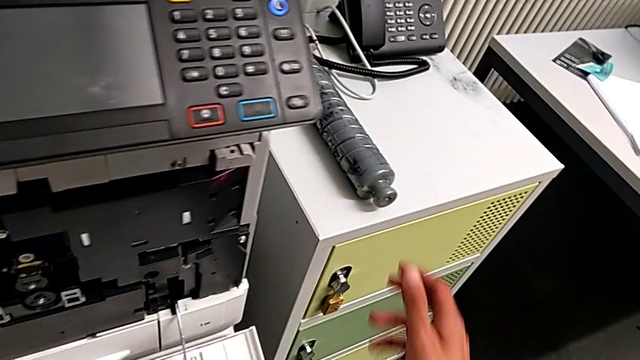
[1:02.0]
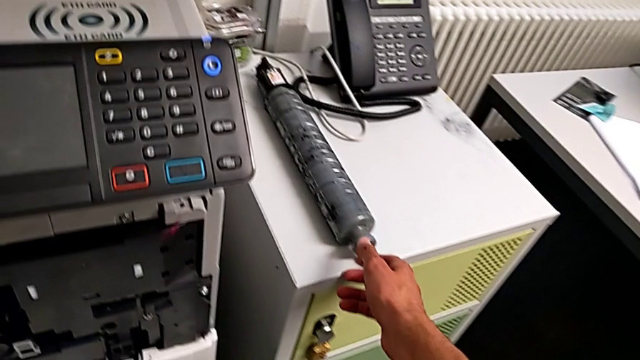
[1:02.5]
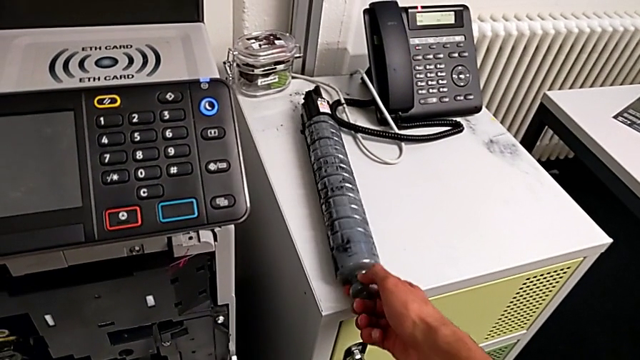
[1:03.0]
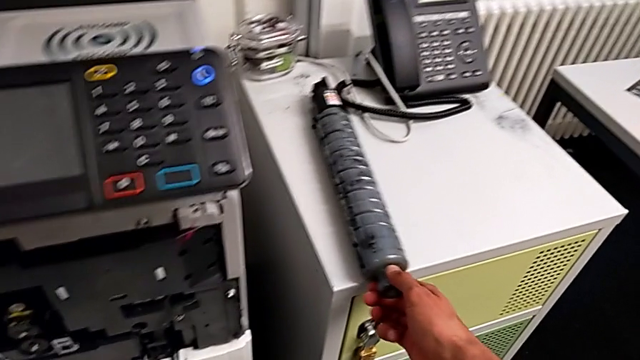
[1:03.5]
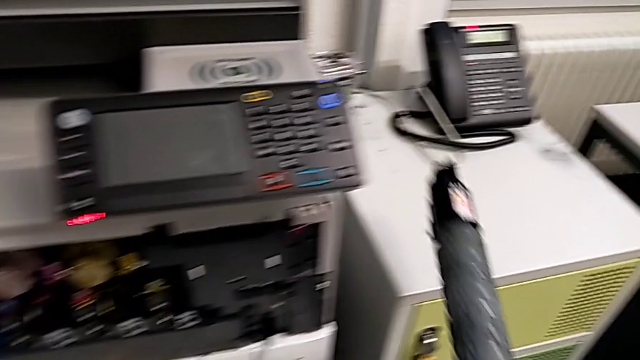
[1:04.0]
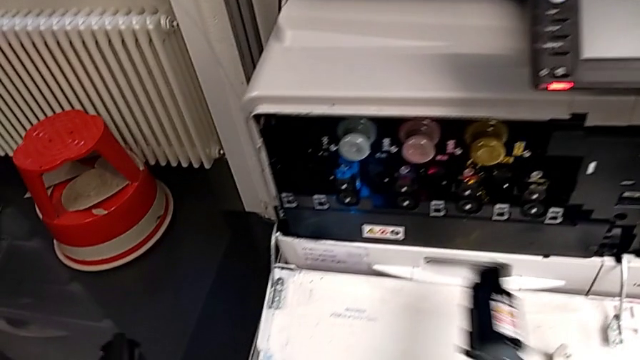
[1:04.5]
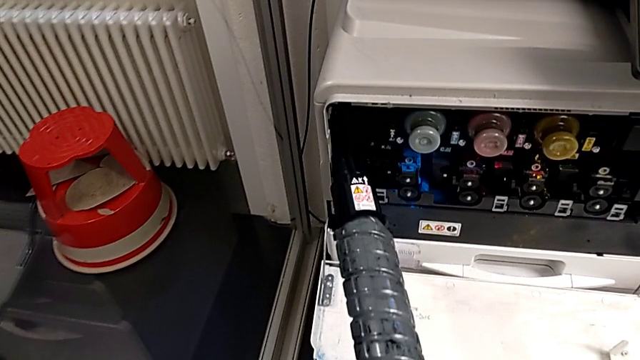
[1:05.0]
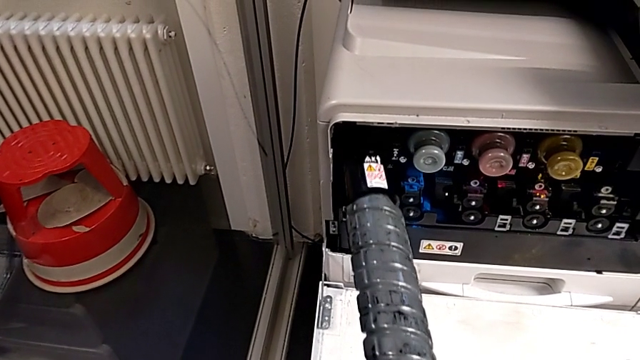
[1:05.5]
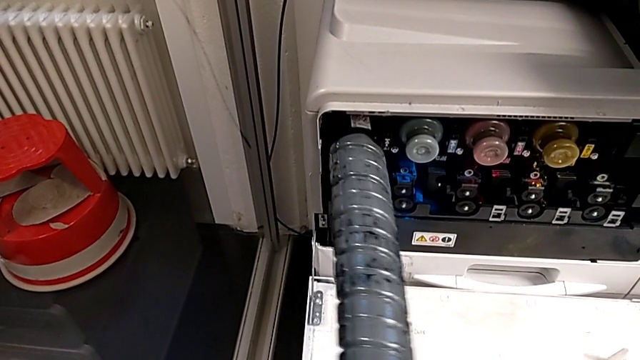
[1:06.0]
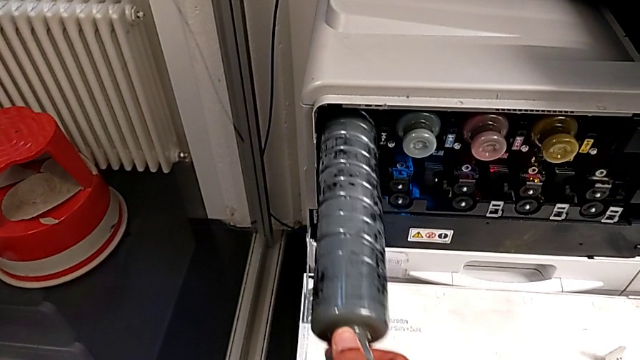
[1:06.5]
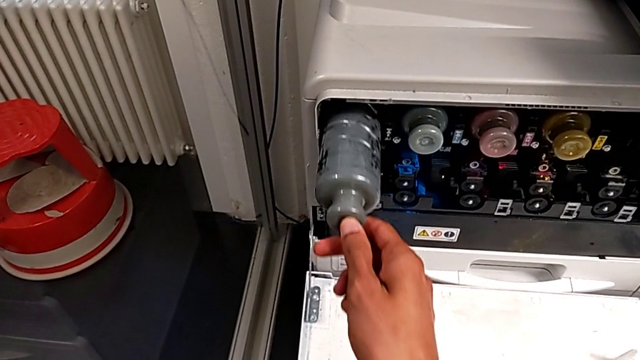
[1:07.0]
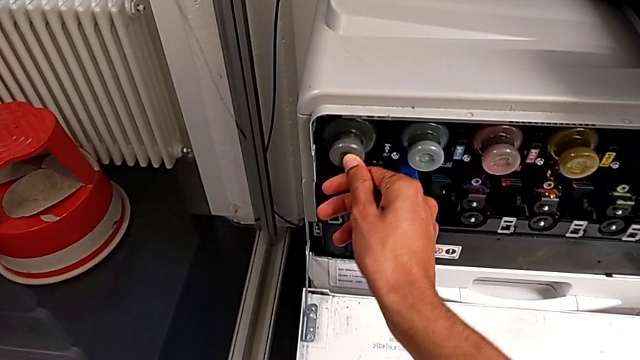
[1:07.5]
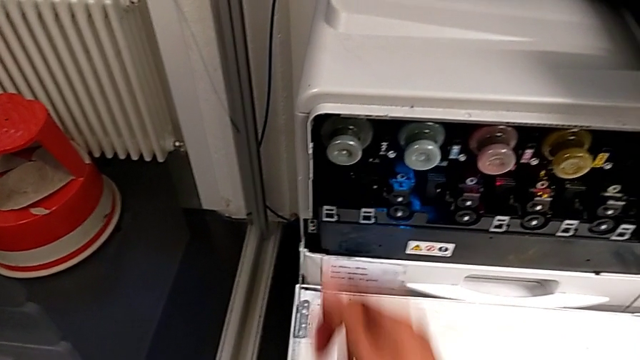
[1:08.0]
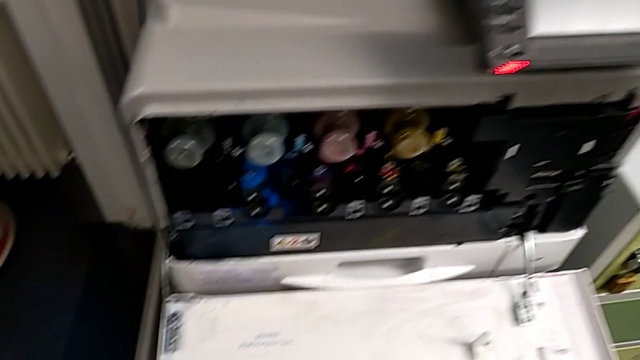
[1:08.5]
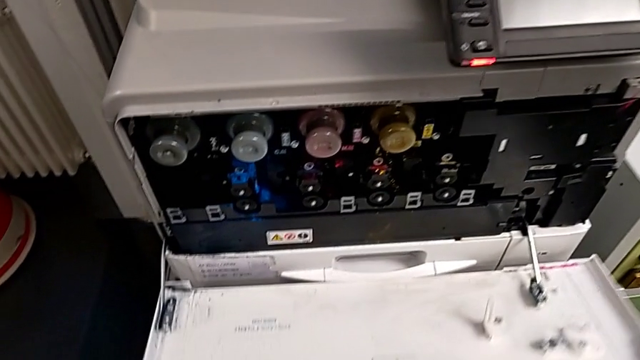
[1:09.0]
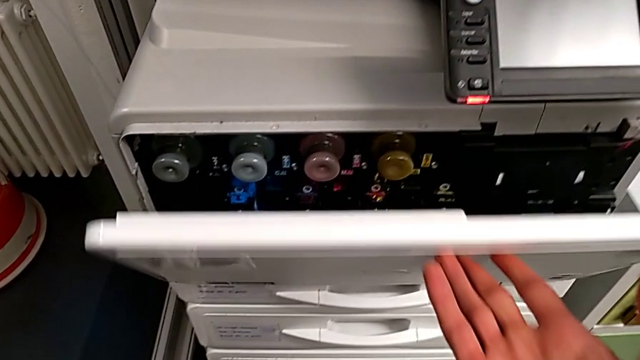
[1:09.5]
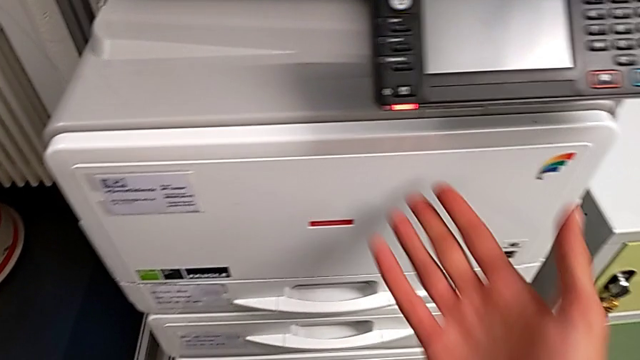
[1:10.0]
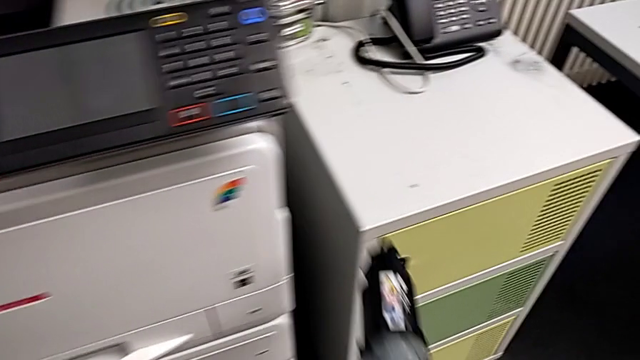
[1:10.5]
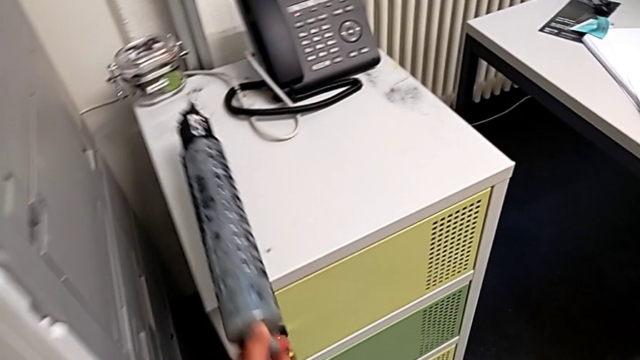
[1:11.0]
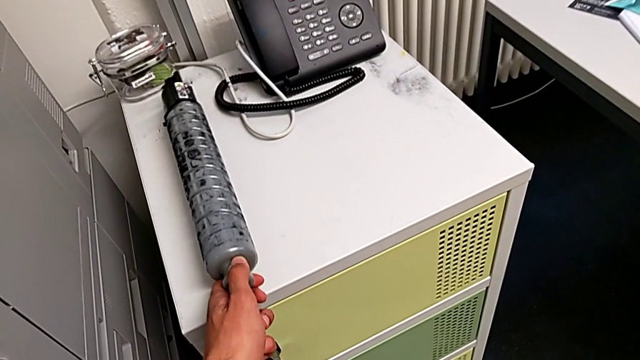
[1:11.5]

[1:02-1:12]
The camera wearer is exchanging the black ink cartridge. They approach the new ink cartridge, grab it, lift it, approach the ink cartridge, insert the new ink cartridge, approach the cartridge gate, close it, approach the ink cartridge and place the black ink cartridge.
